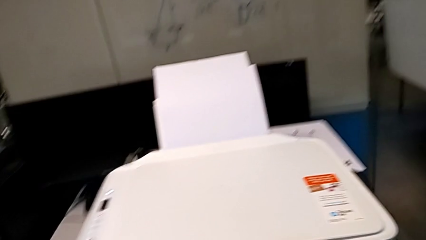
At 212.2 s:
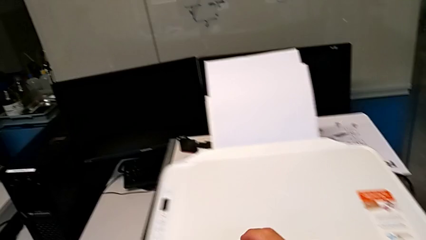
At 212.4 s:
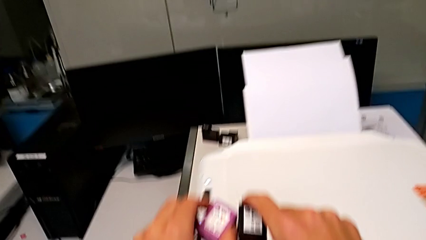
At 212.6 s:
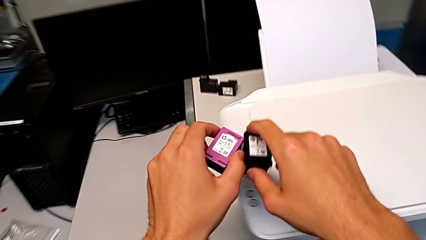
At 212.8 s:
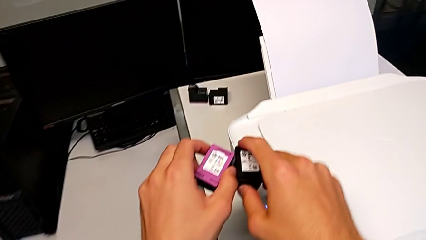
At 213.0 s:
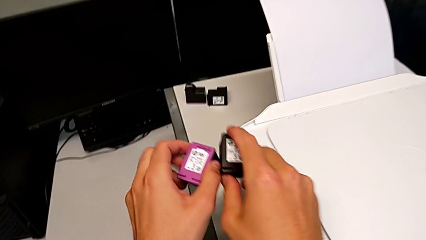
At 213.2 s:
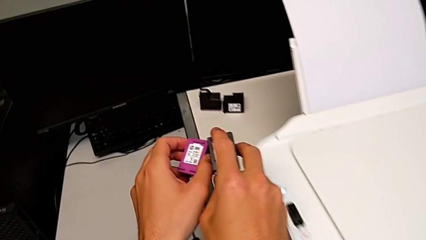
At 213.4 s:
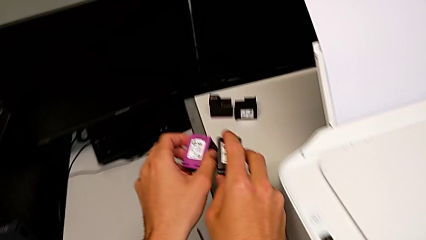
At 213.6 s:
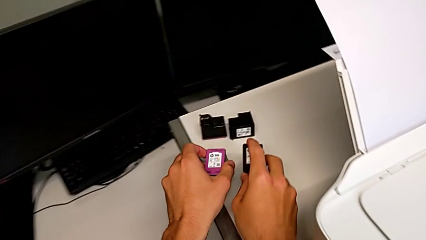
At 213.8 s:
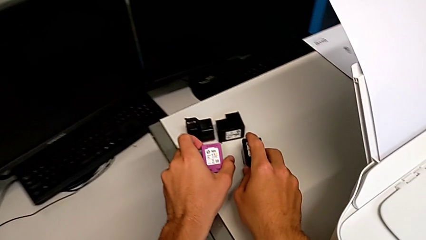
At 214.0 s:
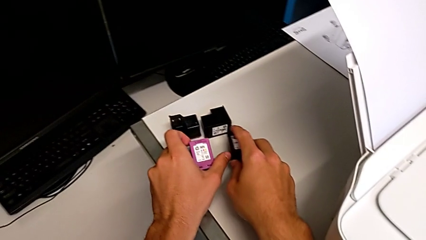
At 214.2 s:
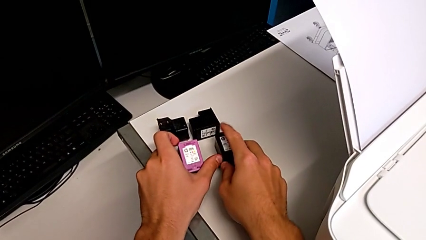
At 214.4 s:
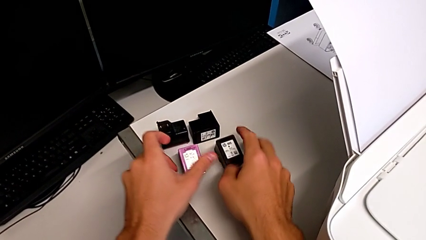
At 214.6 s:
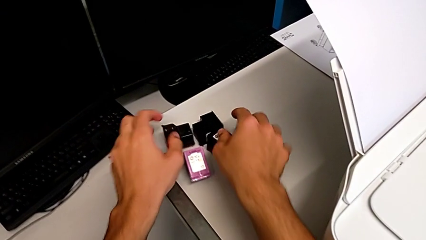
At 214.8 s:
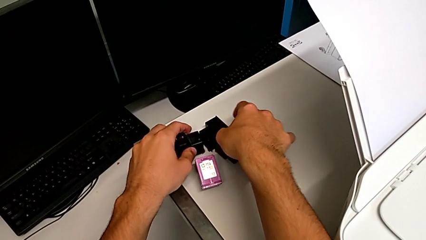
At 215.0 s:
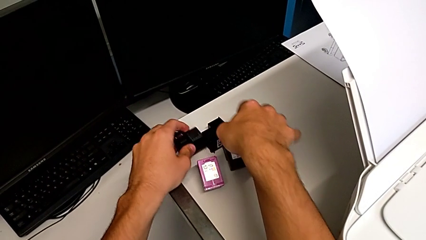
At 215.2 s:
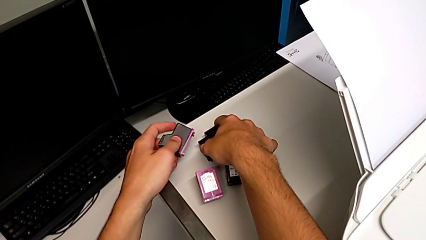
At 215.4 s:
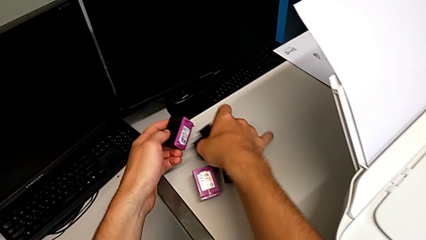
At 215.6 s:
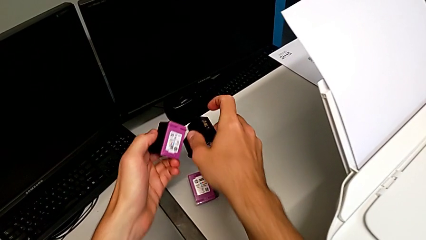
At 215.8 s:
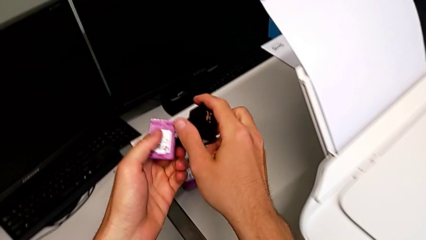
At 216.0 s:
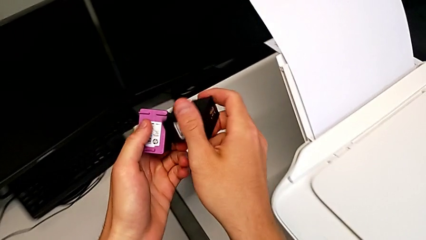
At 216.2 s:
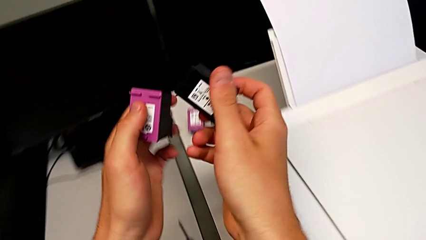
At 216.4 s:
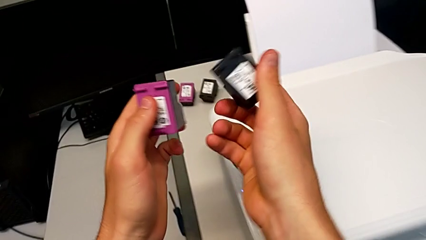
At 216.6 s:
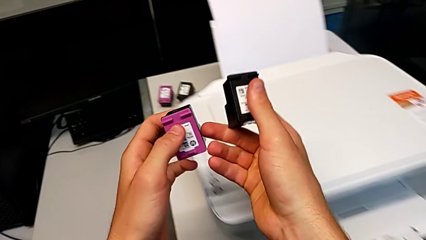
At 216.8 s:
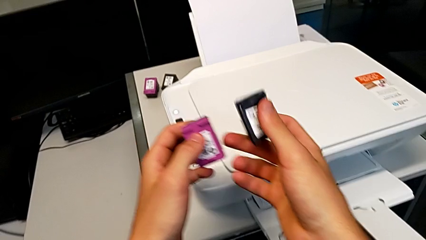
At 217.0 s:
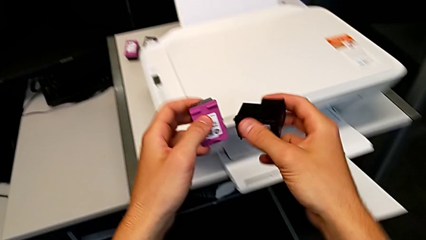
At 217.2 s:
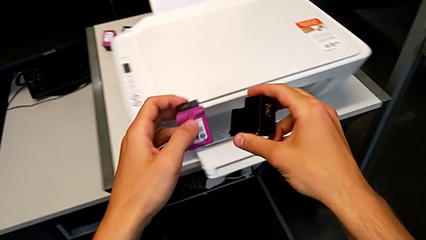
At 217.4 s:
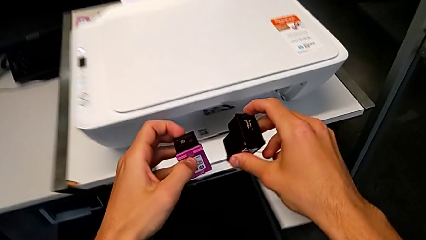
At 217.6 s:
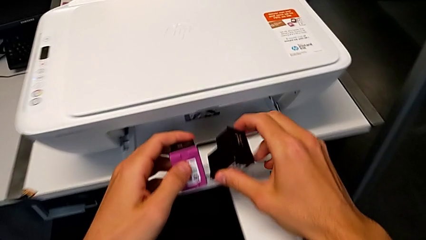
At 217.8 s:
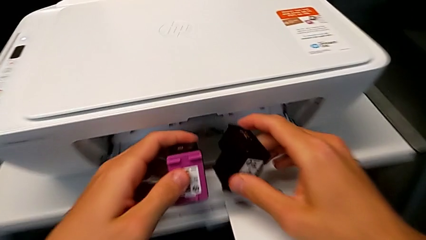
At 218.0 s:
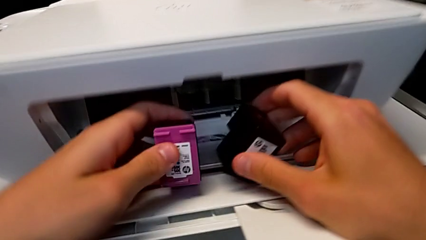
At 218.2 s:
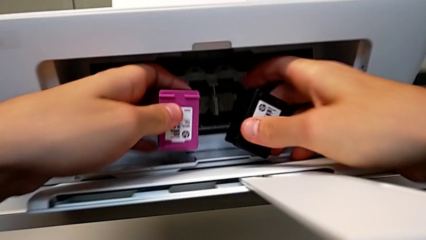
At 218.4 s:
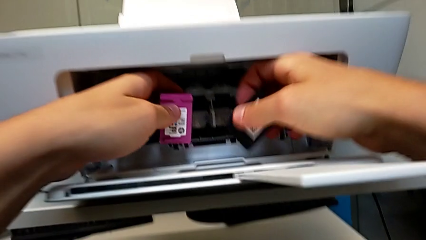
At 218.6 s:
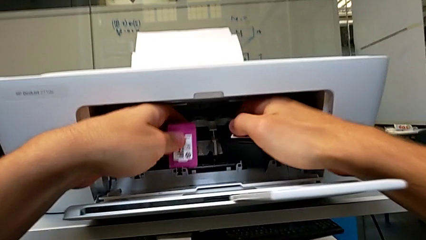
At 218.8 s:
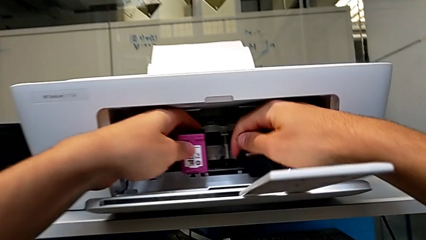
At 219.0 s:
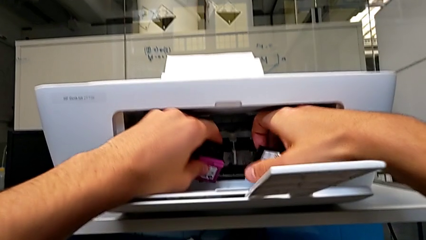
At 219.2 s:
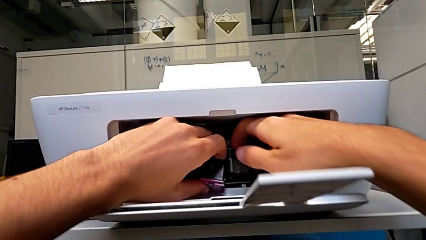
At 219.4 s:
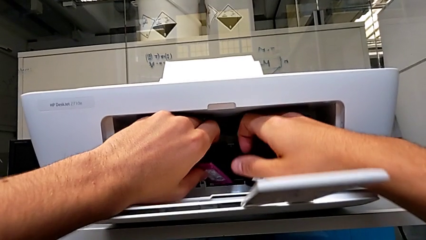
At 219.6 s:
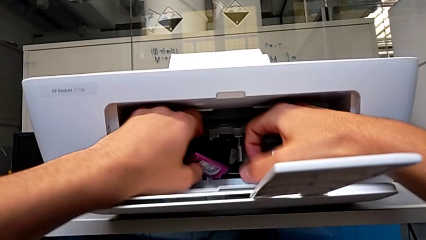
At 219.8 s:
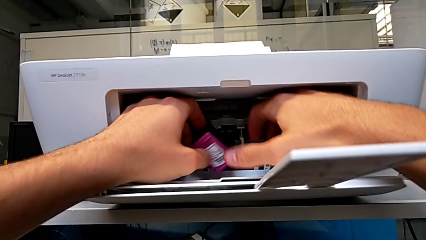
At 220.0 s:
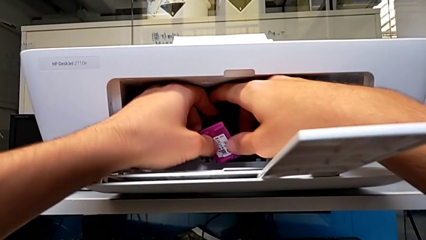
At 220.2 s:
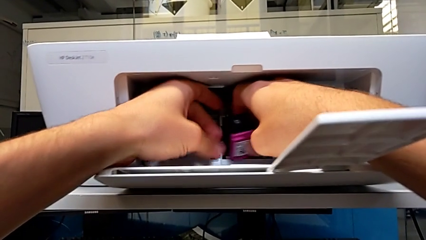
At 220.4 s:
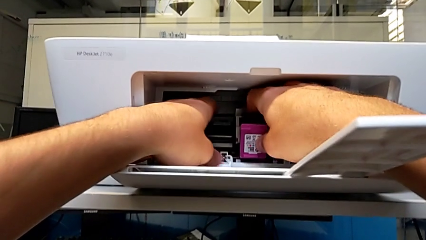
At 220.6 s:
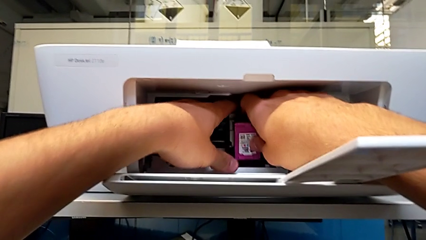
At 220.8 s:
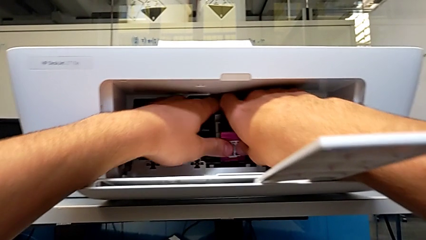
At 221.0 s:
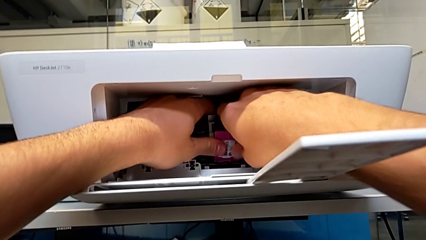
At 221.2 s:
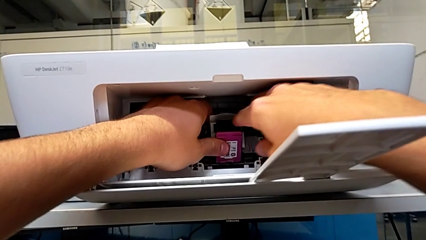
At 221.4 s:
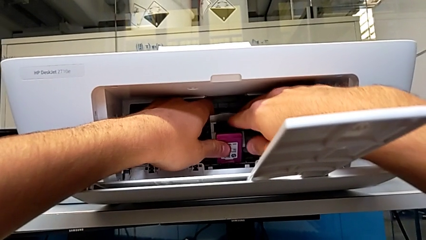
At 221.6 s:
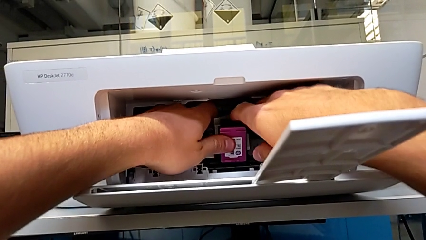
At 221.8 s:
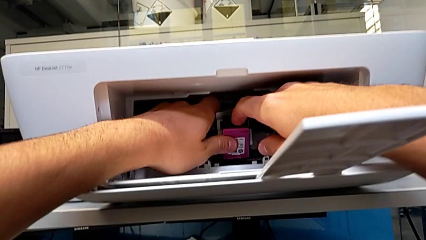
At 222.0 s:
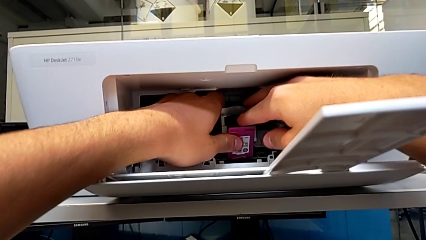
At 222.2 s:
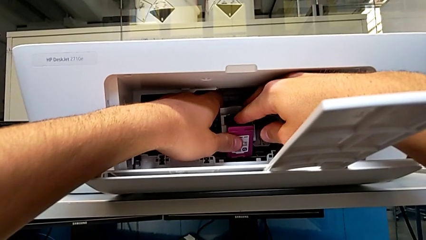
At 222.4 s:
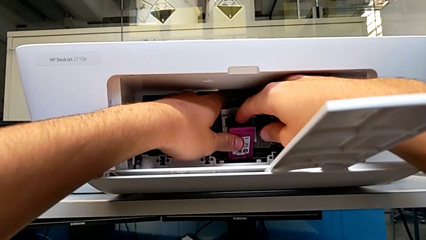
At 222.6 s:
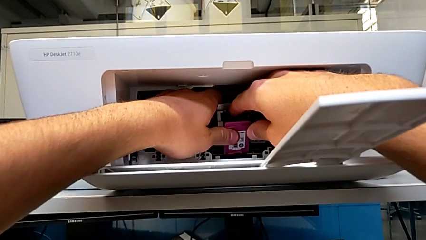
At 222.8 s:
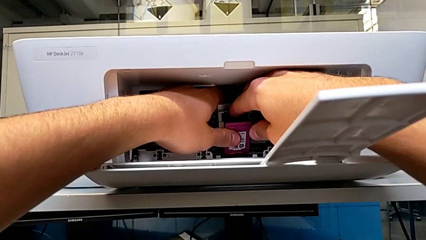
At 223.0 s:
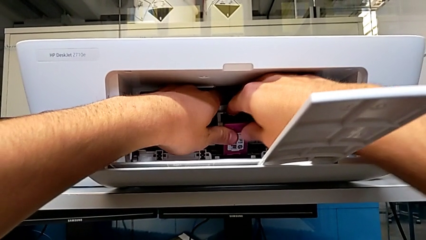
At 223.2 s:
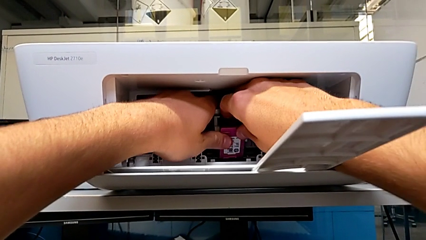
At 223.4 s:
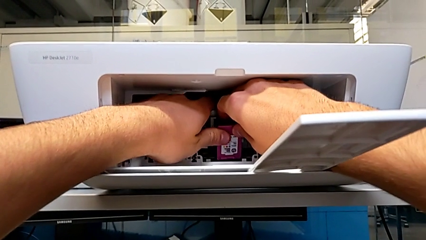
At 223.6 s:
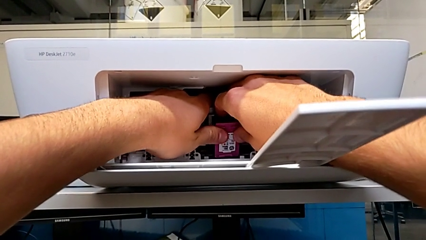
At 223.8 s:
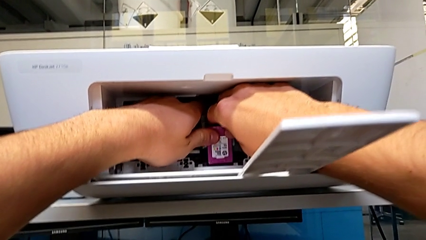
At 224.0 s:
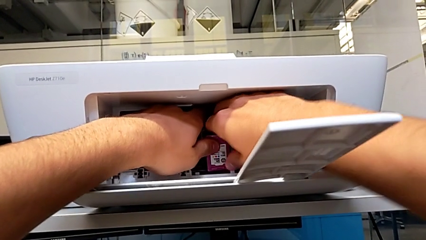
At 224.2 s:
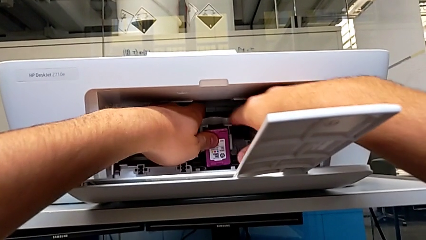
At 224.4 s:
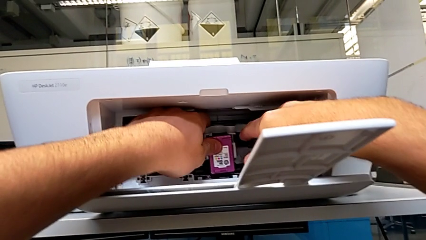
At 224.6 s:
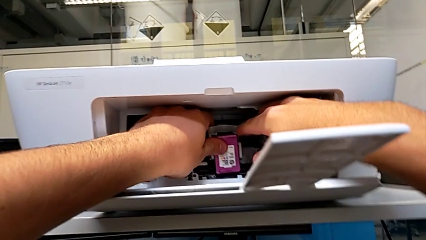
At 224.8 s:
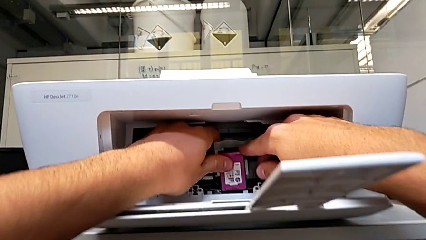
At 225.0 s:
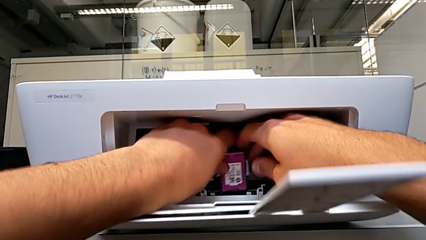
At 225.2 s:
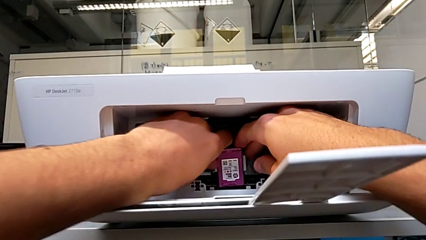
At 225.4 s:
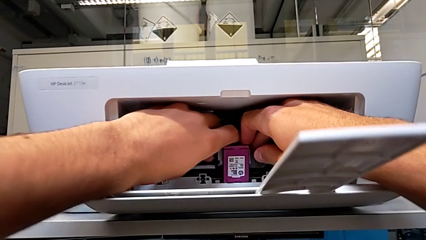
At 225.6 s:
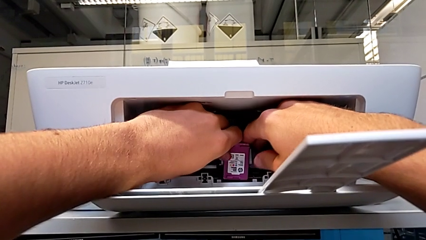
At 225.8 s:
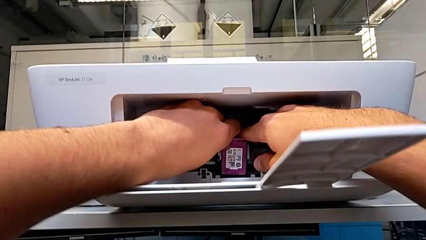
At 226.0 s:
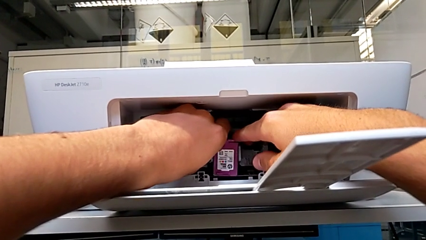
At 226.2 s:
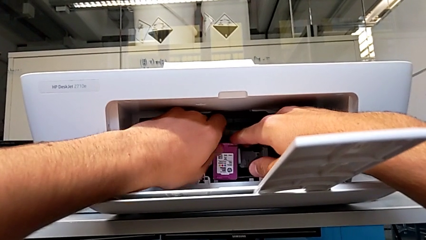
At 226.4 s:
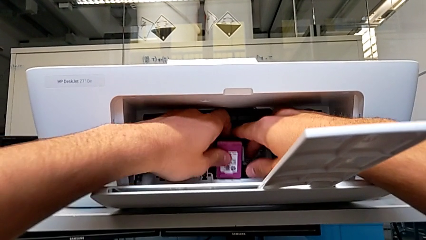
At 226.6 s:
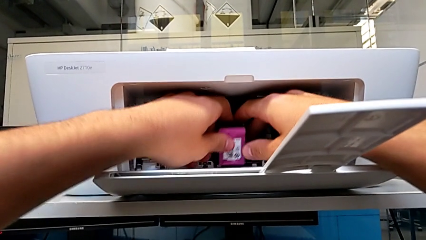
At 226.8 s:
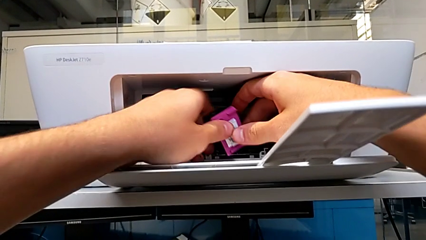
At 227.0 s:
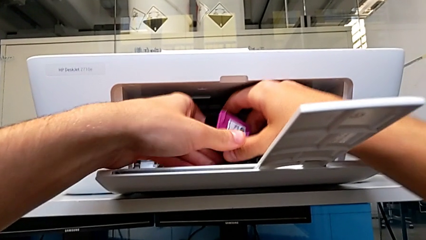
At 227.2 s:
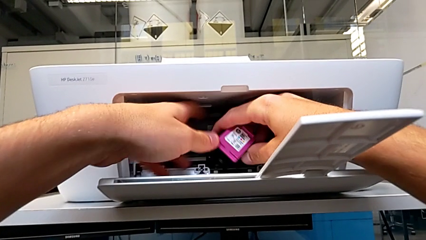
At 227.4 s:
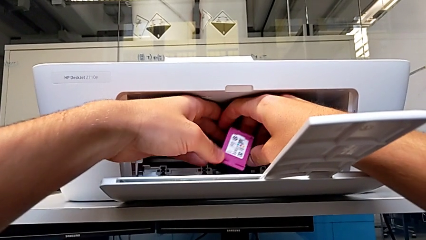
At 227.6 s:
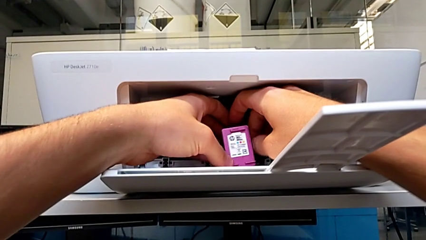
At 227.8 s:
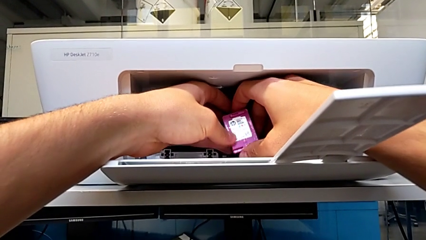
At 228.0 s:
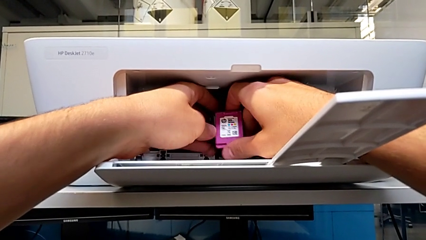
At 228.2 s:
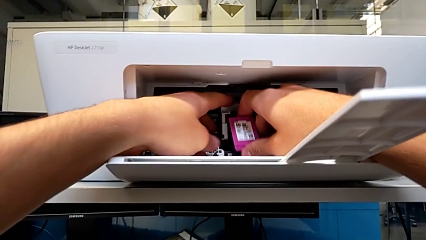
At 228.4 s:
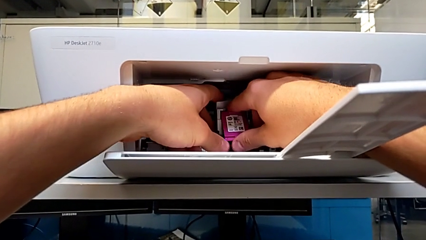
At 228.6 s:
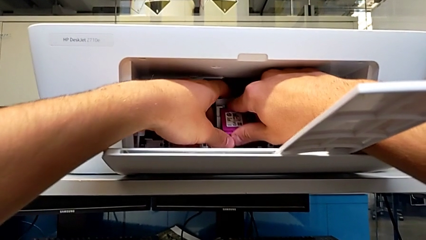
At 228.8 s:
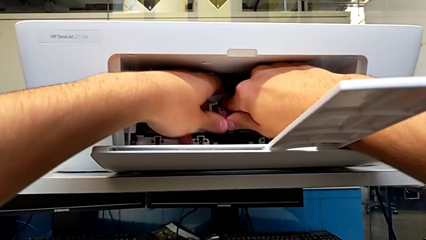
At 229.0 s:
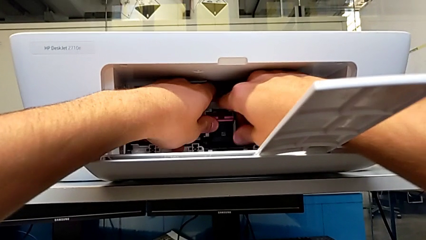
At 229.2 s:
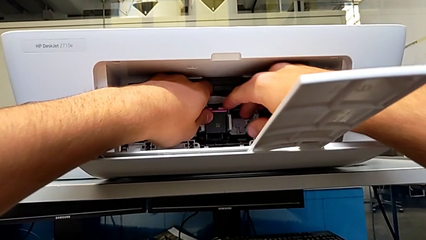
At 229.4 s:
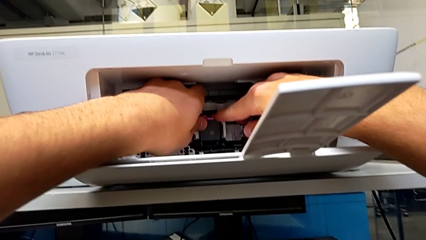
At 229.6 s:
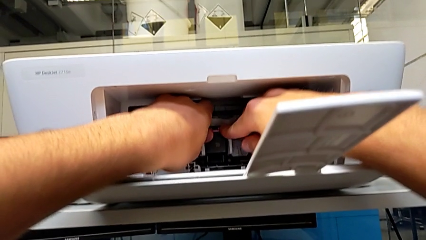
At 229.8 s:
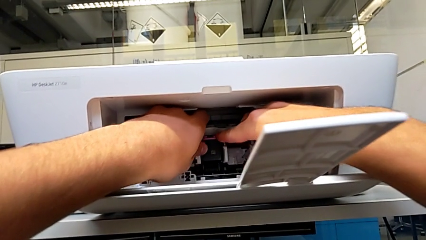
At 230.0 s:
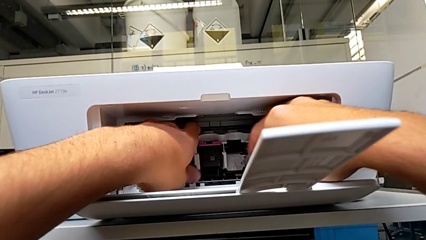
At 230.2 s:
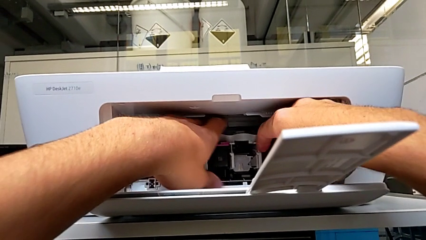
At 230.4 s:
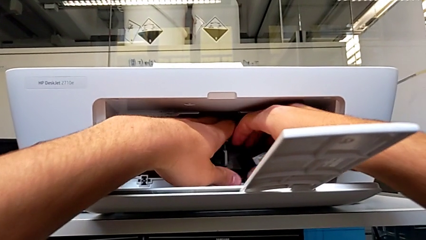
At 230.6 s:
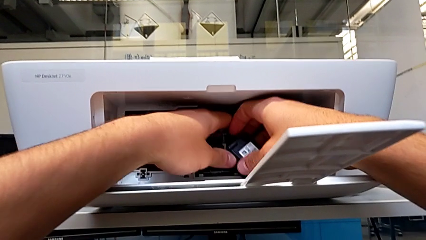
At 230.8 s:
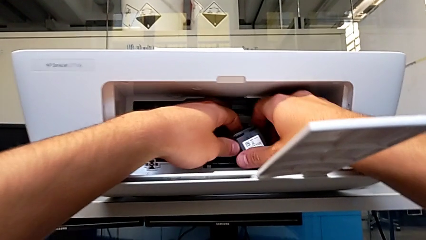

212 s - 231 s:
The camera wearer is testing the printer. They place the ink cartridge, grab it, hold it, align it, wrongly insert it, with the ink cartridge upside down, rotate it and insert the magenta ink cartridge.
